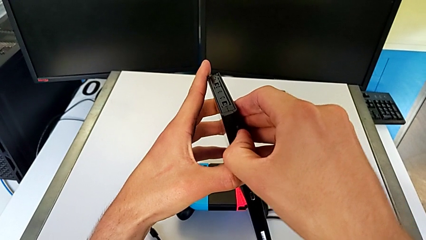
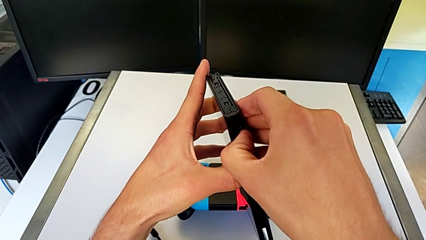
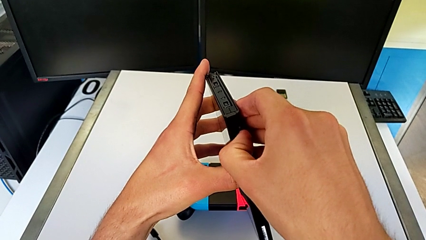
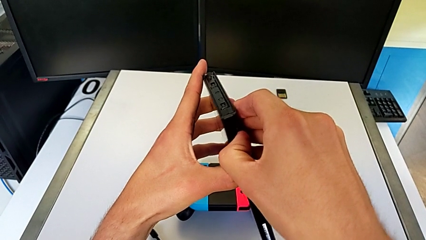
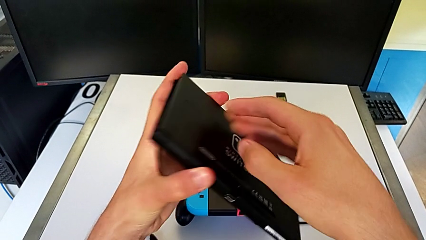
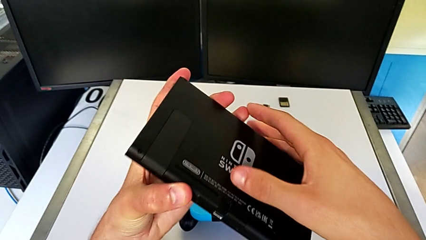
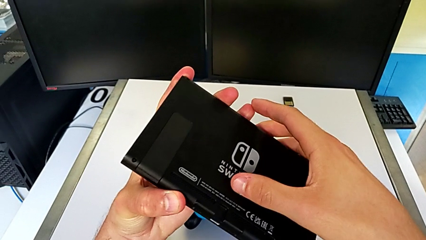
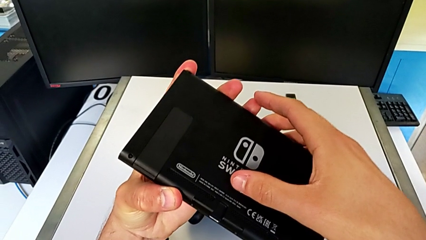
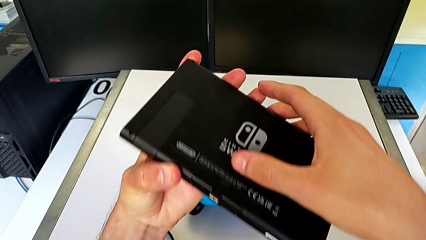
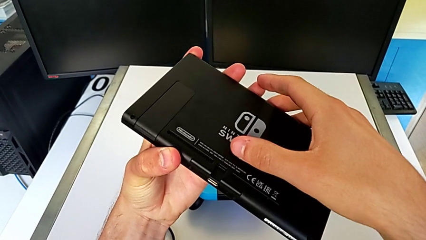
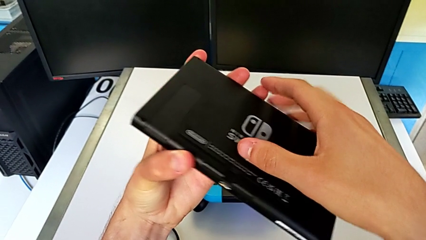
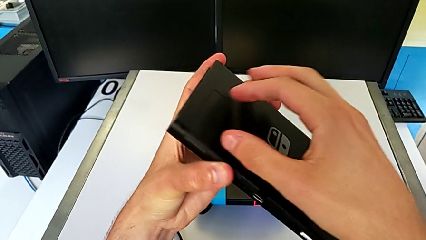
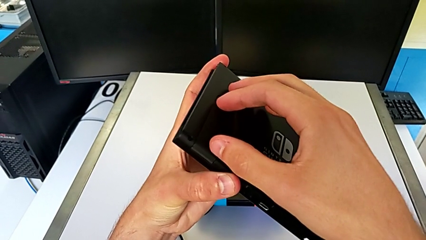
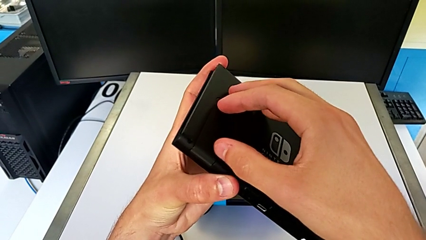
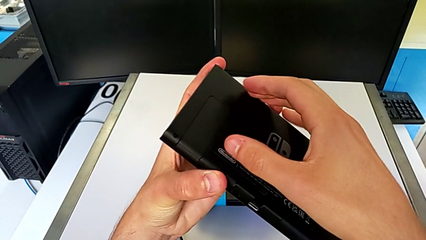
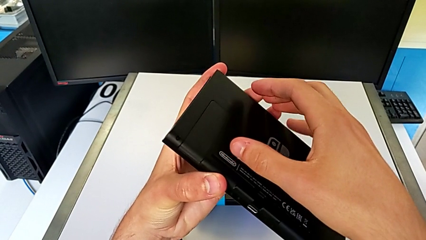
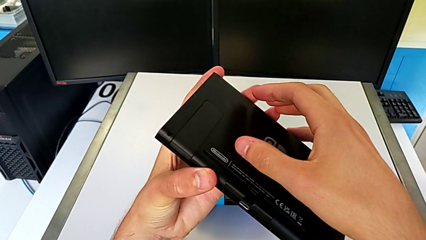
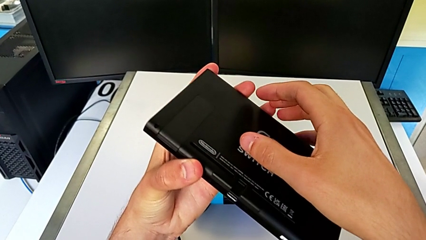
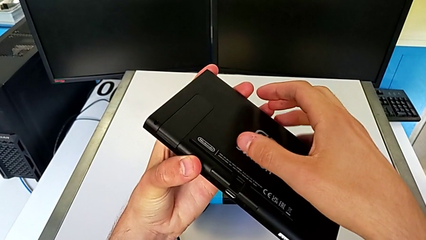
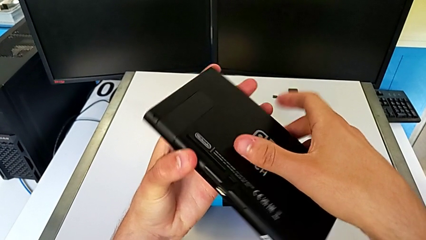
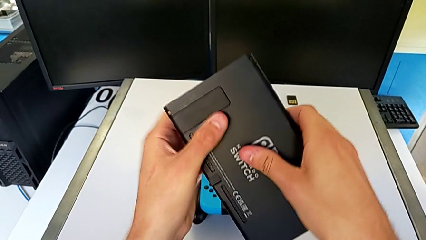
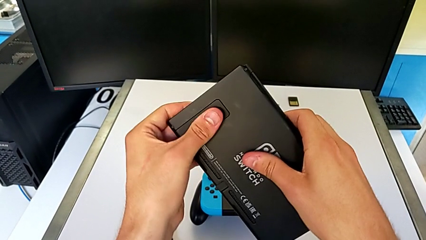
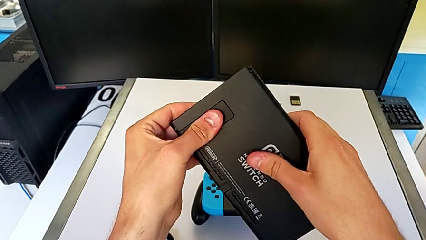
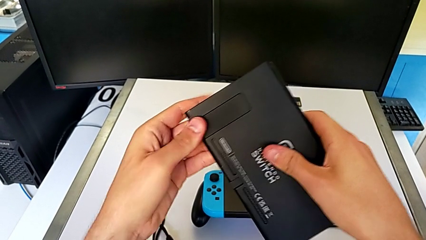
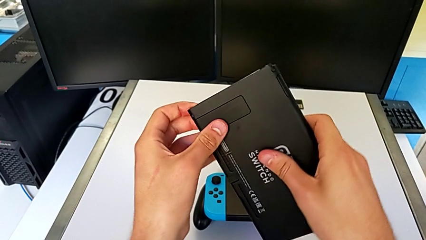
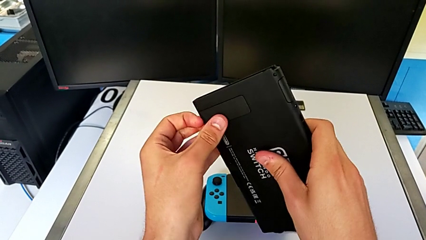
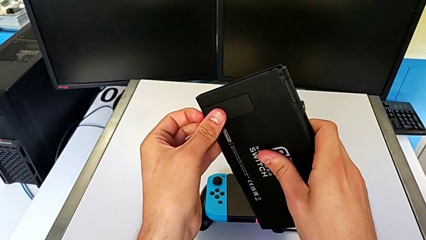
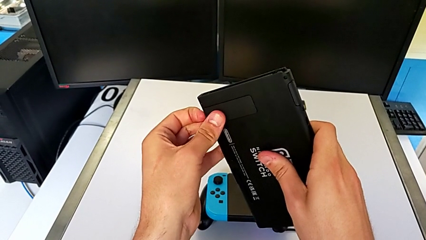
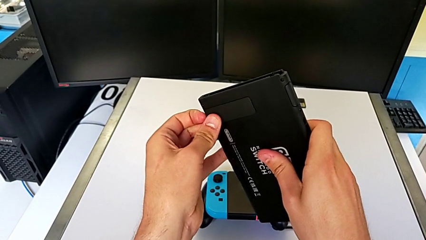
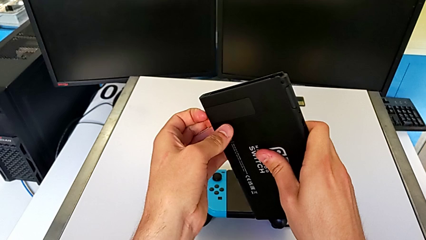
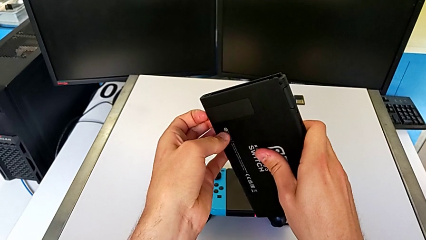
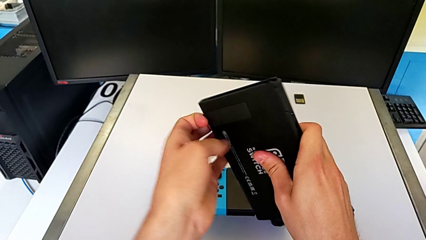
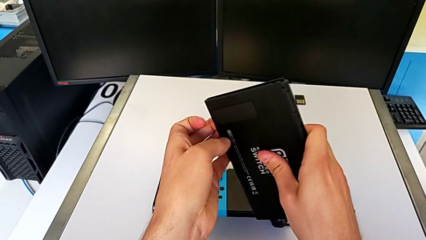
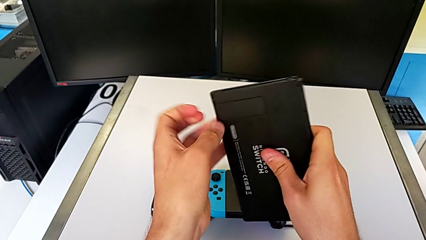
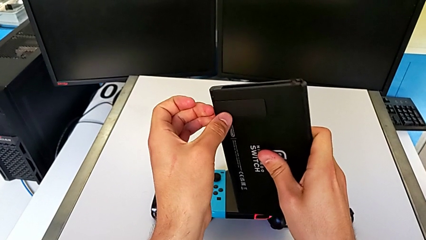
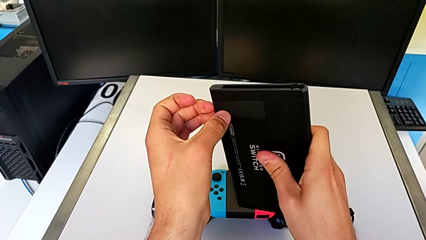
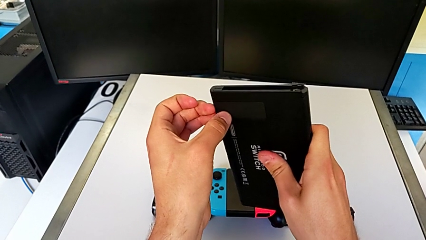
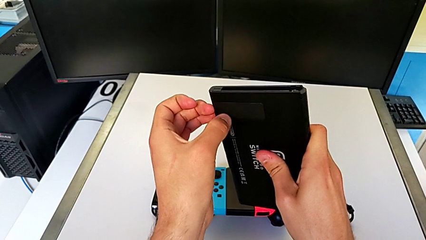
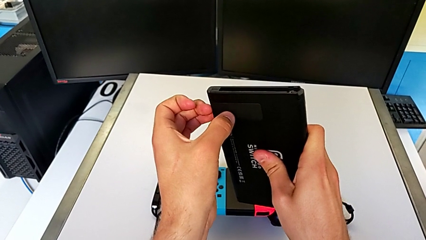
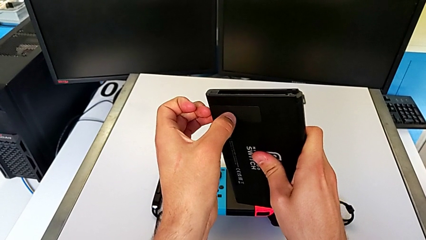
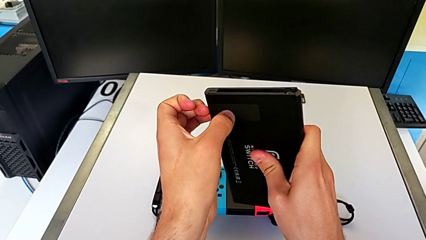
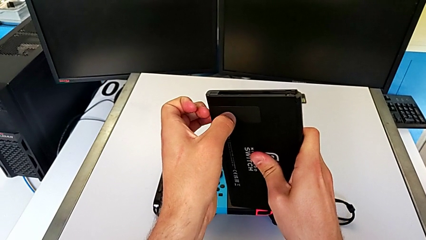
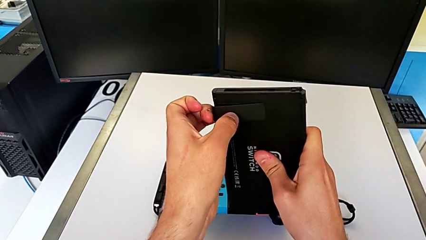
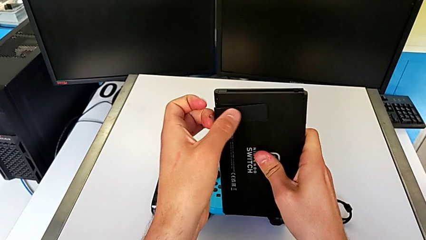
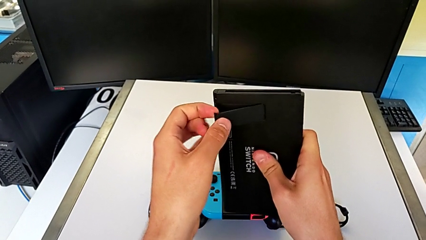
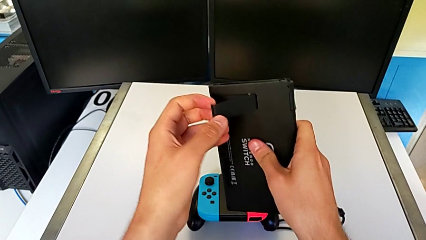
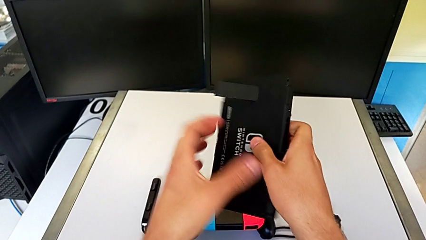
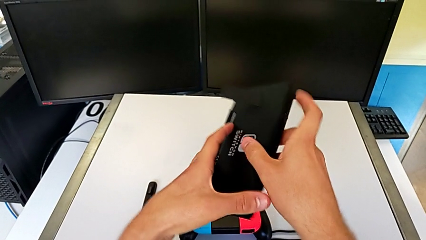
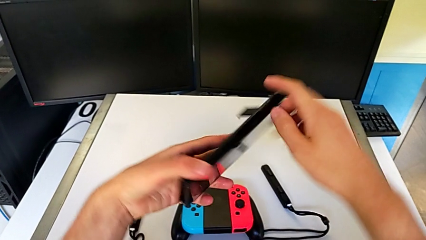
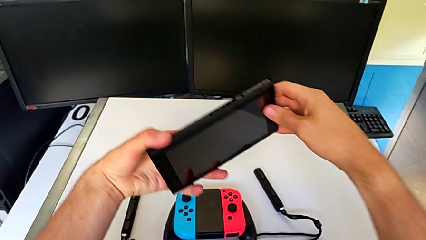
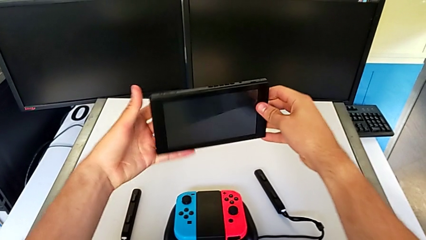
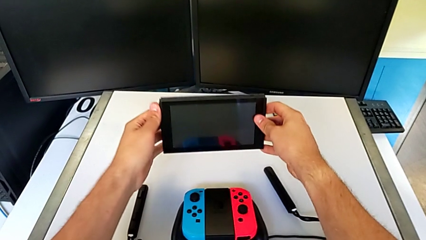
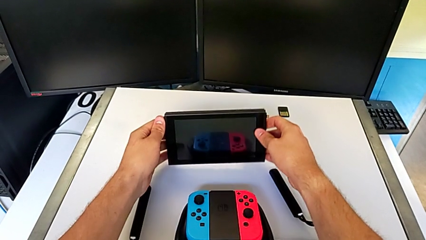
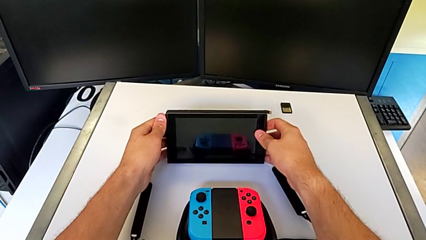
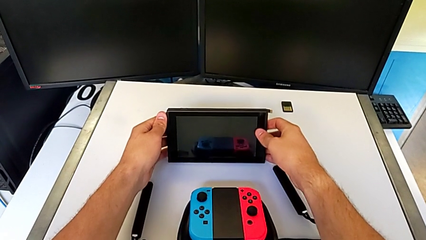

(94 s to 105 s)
The camera wearer is putting the Nintendo Switch on its kickstand. They inspect the kickstand, wrongly open it, failing again, open it and begin to place the Nintendo Switch.

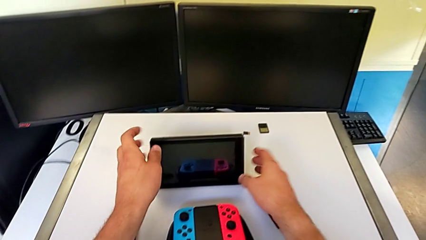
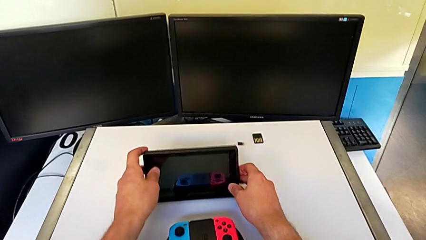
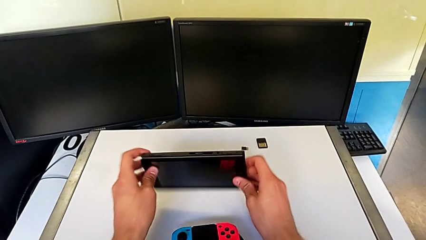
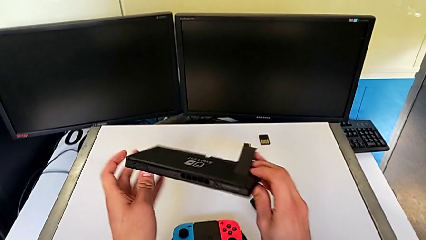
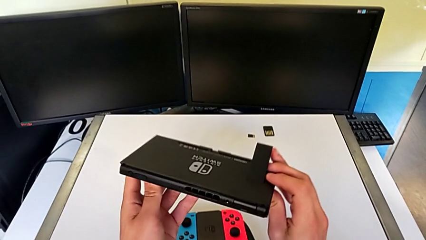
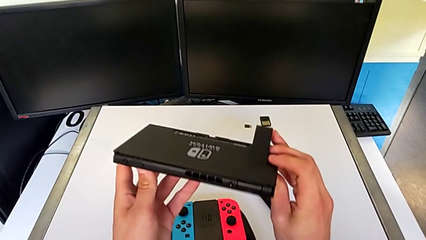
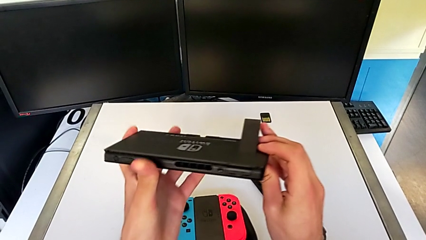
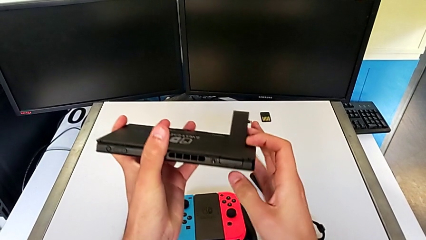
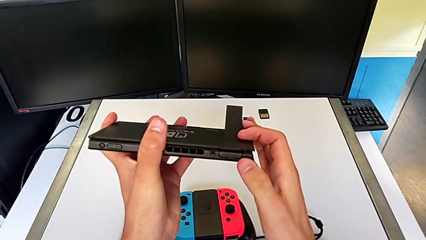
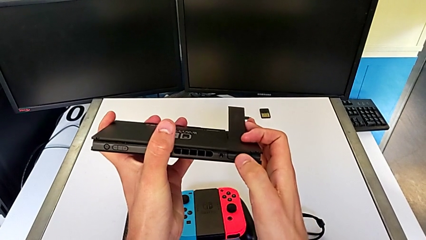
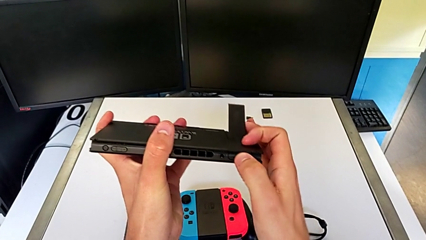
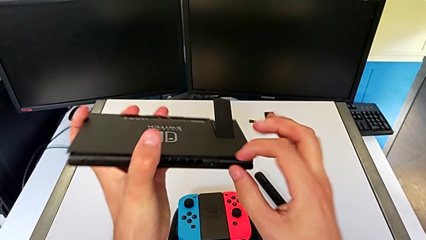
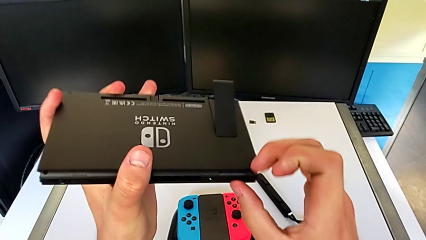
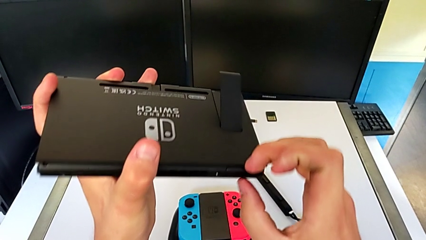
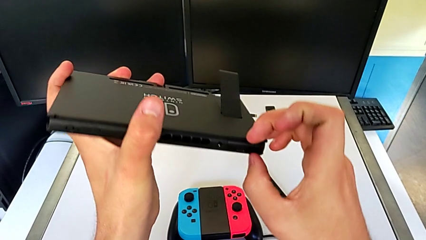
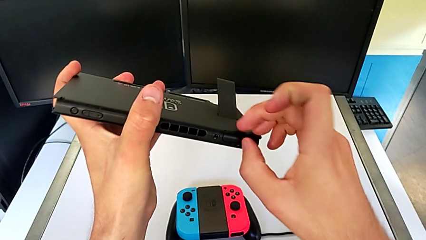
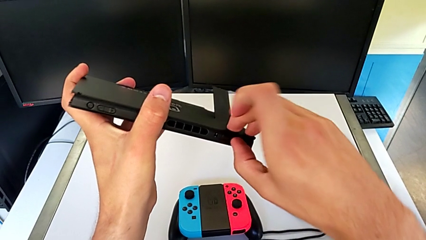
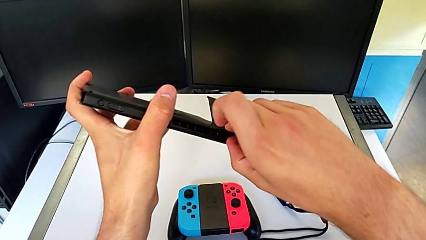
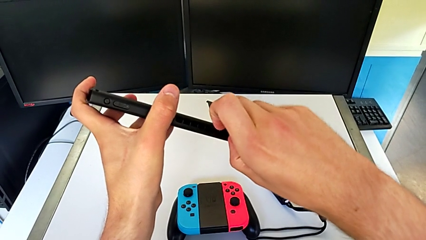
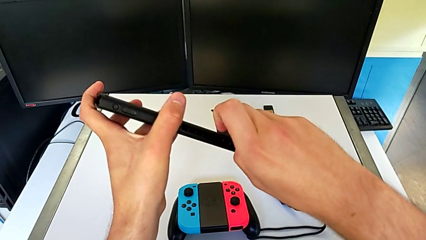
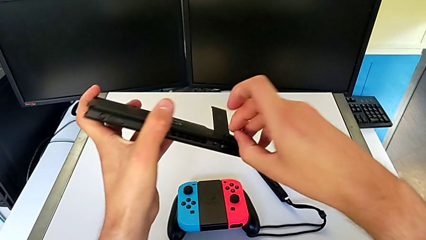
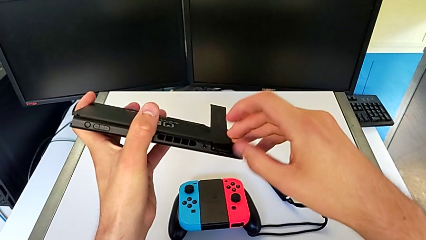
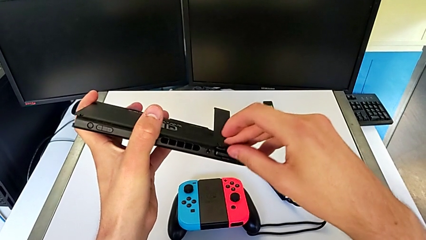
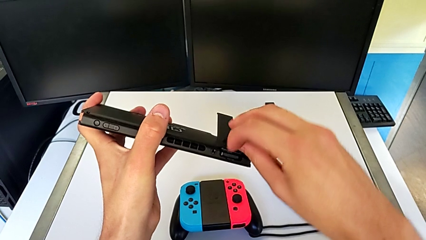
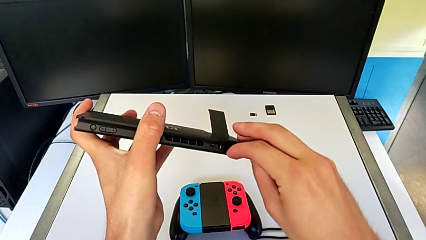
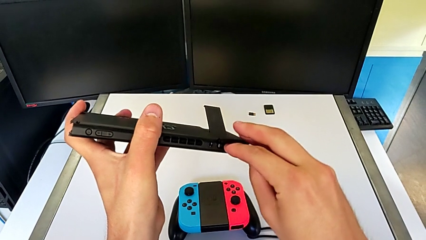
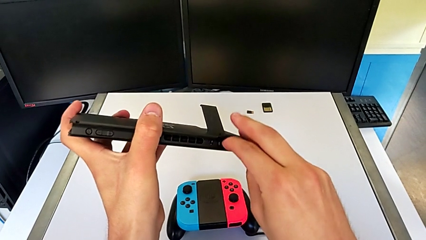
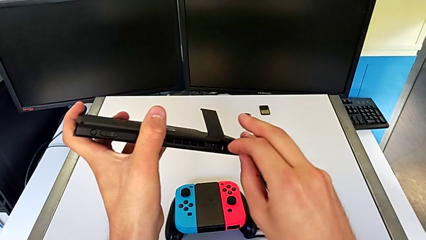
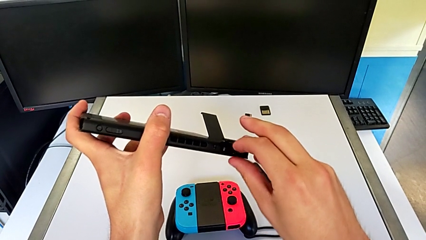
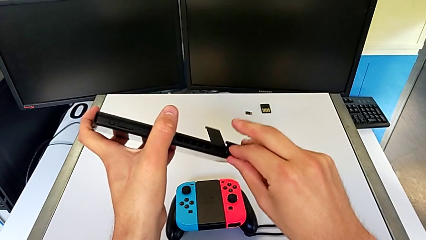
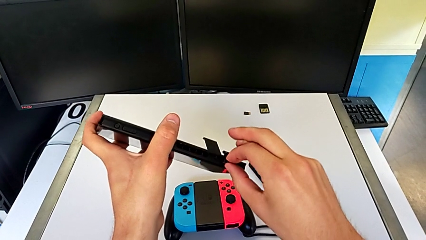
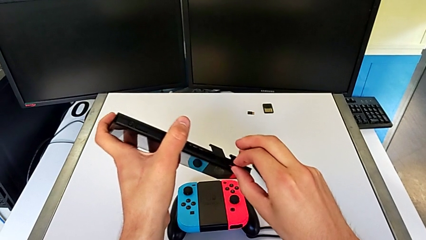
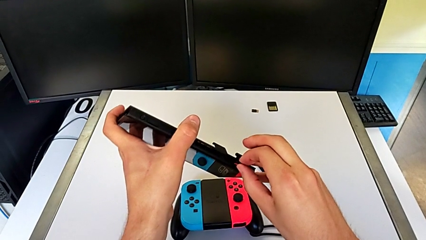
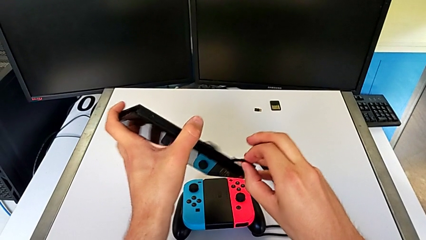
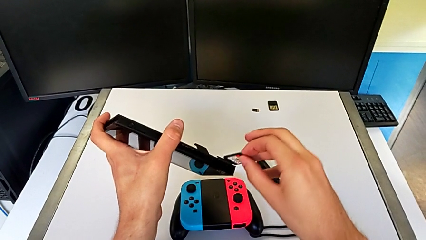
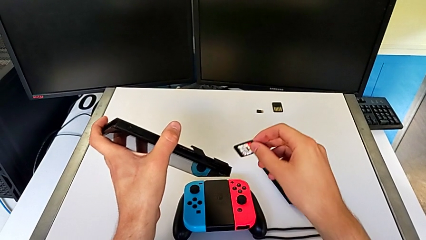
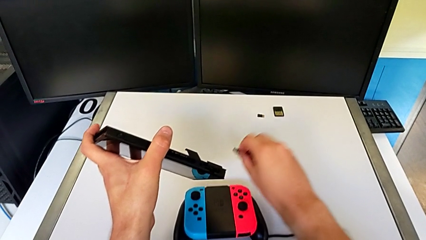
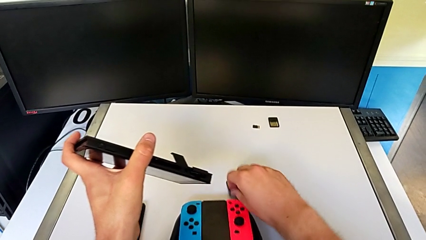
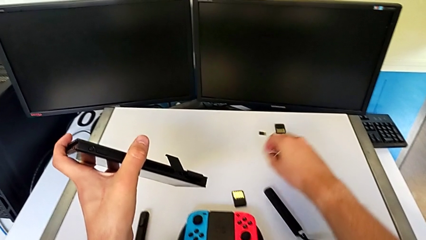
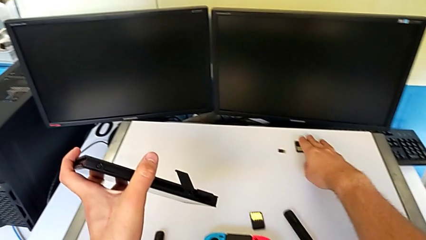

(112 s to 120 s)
The camera wearer is exchanging a game card. They lift the Nintendo Switch, touch the game slot, open it, press the game card, pull it and place it.
